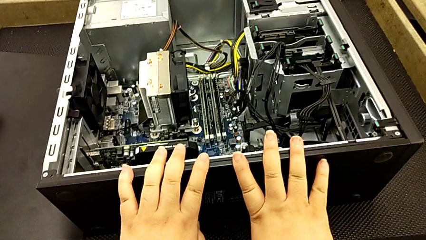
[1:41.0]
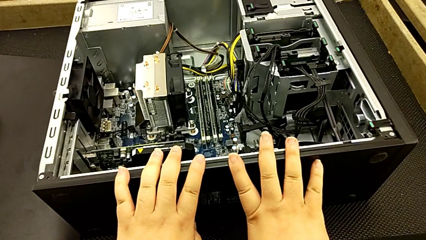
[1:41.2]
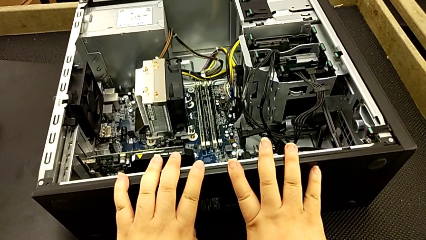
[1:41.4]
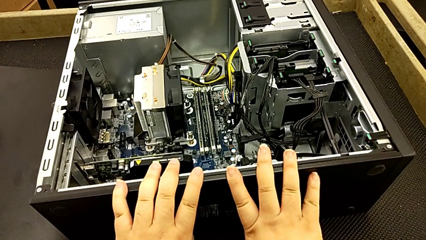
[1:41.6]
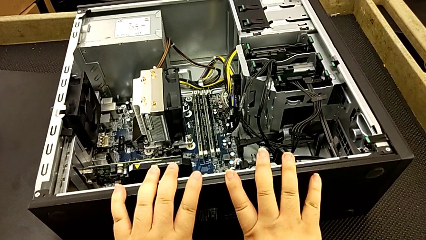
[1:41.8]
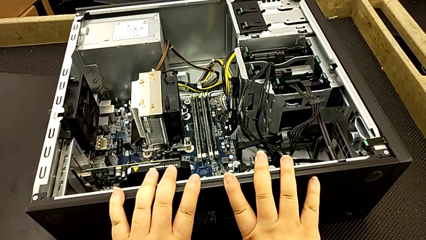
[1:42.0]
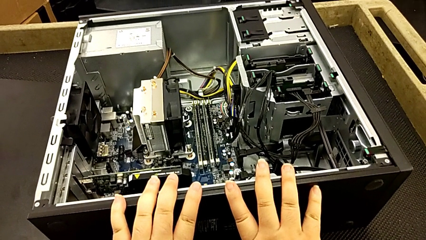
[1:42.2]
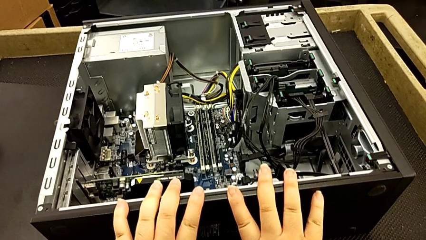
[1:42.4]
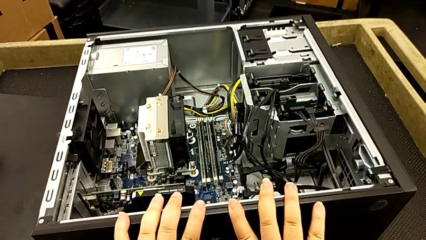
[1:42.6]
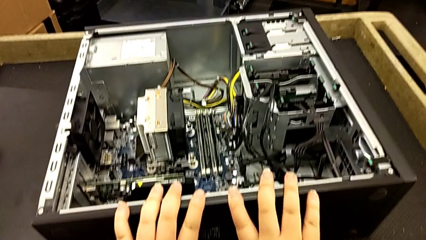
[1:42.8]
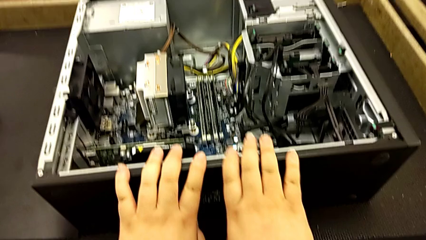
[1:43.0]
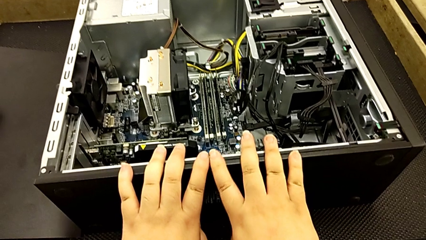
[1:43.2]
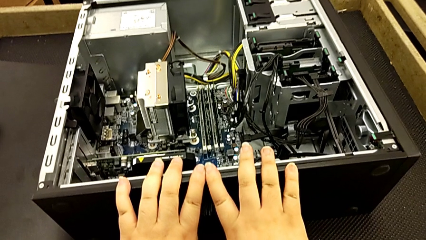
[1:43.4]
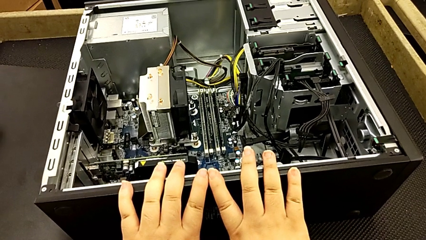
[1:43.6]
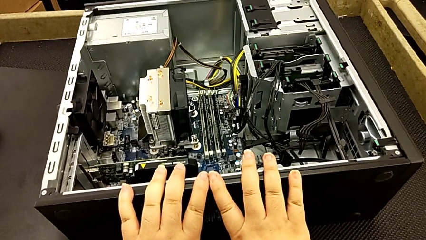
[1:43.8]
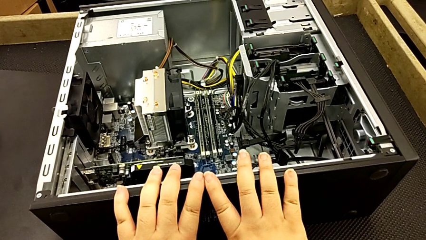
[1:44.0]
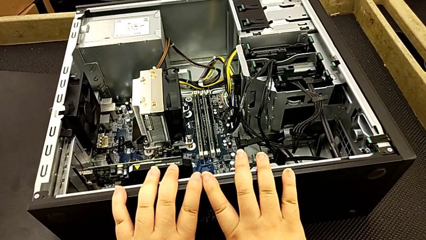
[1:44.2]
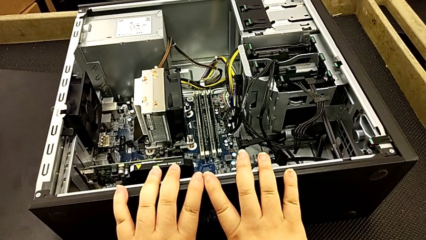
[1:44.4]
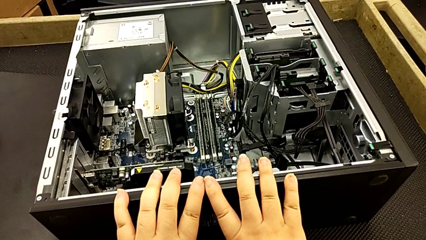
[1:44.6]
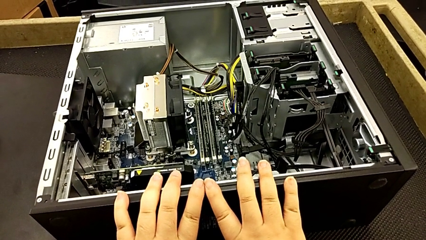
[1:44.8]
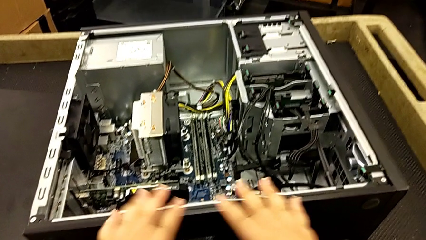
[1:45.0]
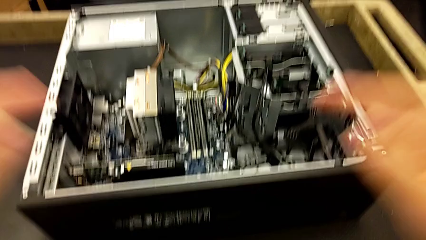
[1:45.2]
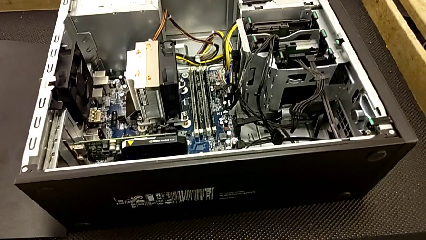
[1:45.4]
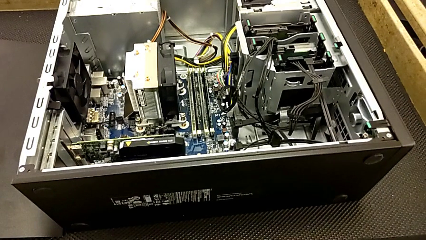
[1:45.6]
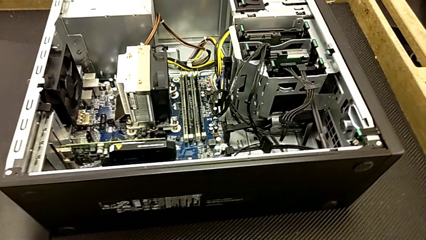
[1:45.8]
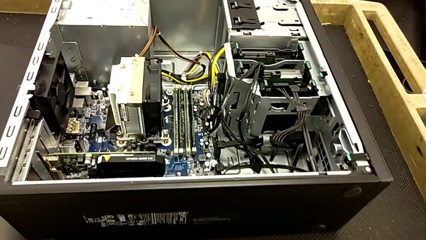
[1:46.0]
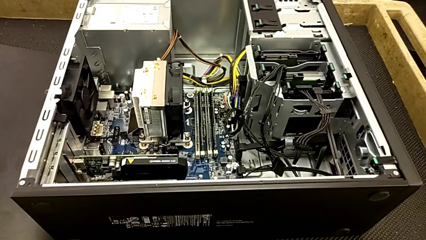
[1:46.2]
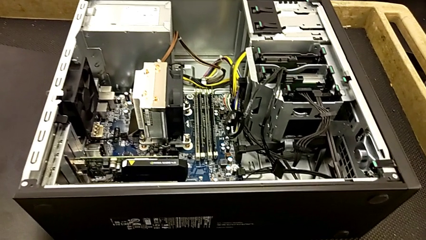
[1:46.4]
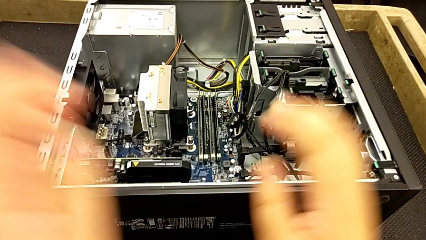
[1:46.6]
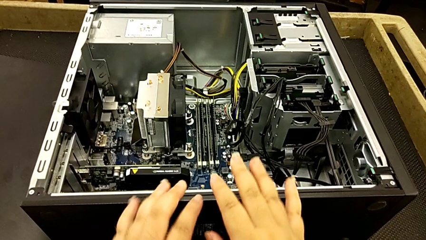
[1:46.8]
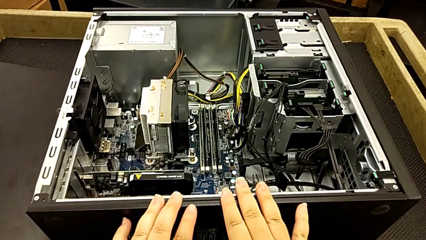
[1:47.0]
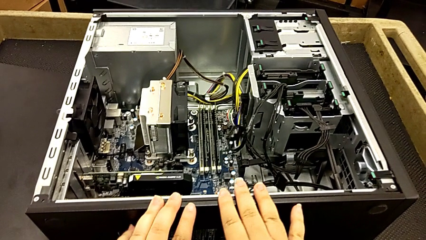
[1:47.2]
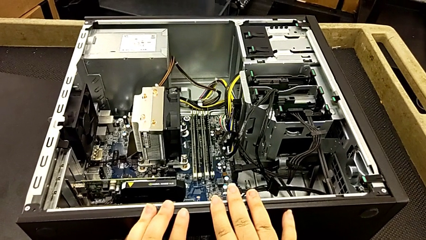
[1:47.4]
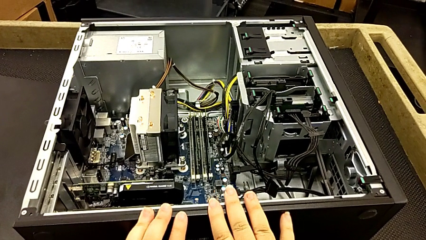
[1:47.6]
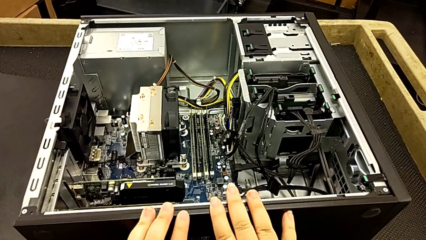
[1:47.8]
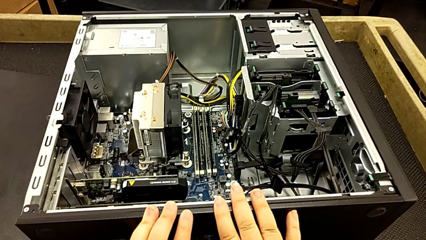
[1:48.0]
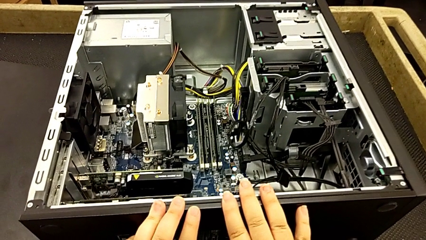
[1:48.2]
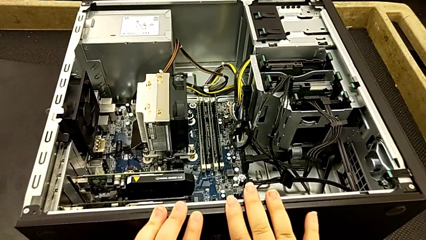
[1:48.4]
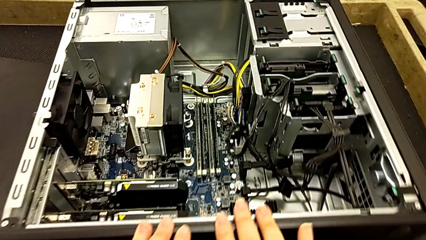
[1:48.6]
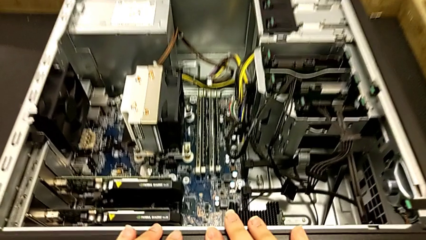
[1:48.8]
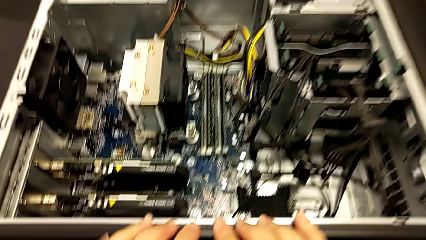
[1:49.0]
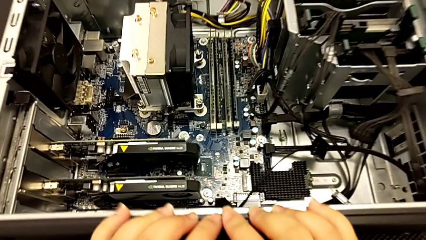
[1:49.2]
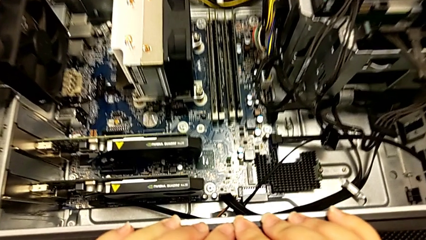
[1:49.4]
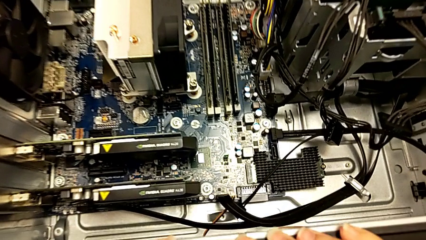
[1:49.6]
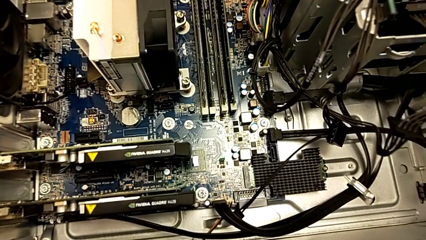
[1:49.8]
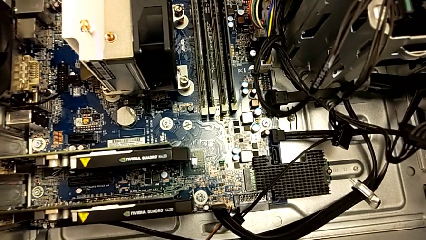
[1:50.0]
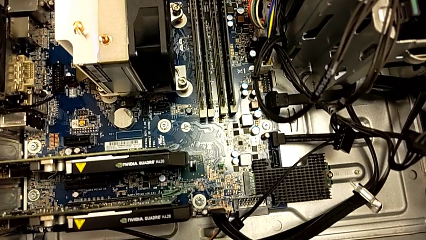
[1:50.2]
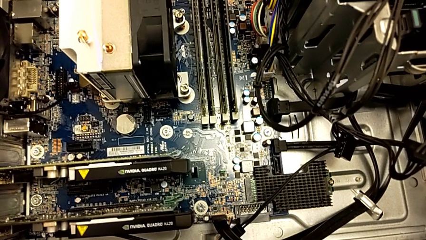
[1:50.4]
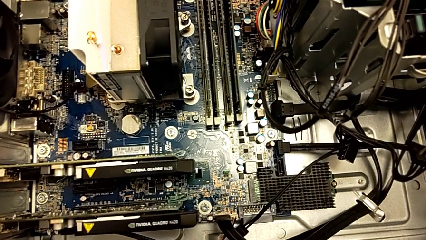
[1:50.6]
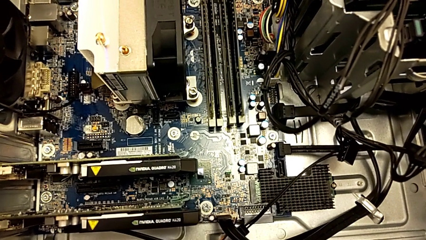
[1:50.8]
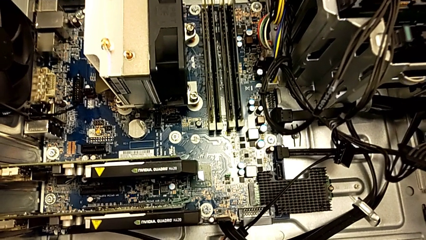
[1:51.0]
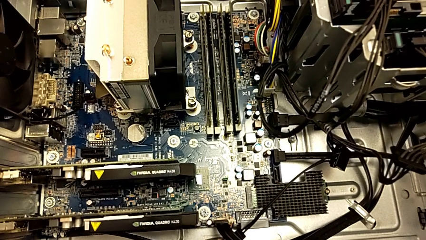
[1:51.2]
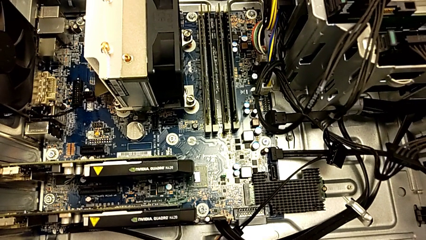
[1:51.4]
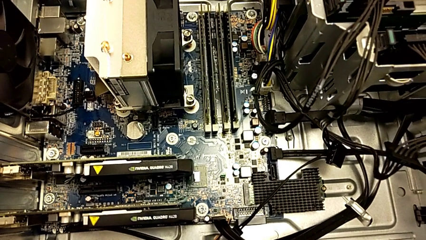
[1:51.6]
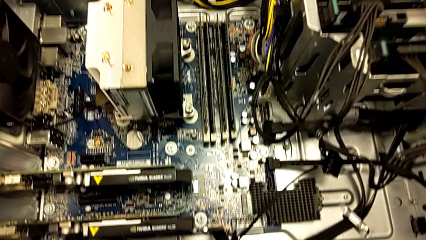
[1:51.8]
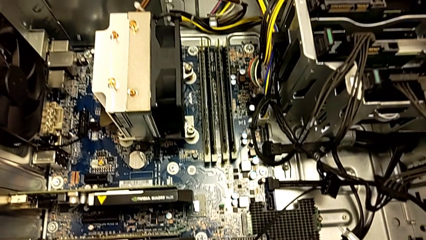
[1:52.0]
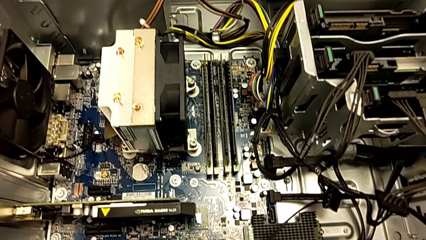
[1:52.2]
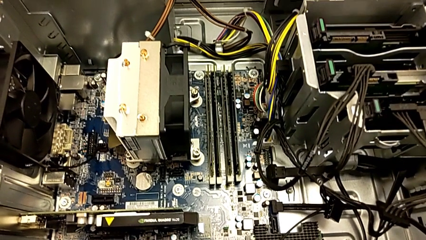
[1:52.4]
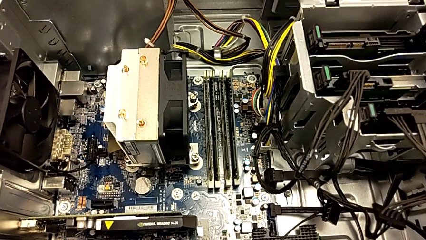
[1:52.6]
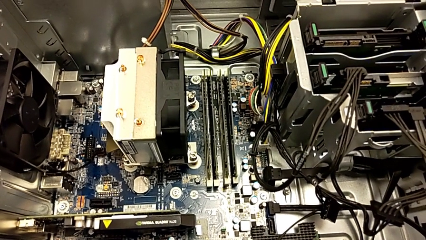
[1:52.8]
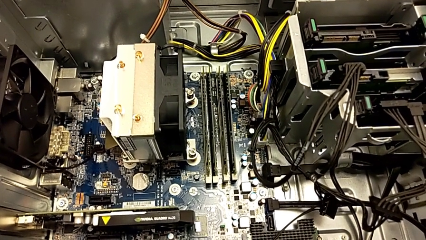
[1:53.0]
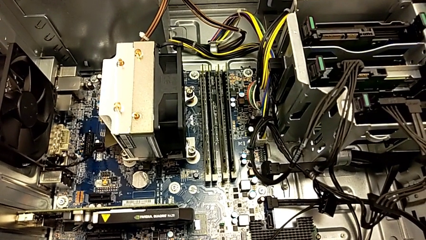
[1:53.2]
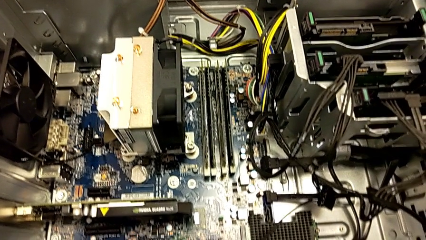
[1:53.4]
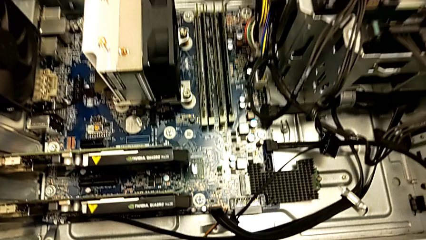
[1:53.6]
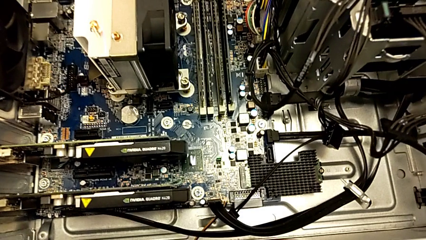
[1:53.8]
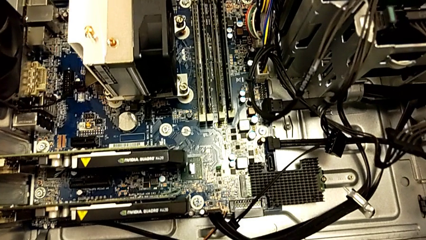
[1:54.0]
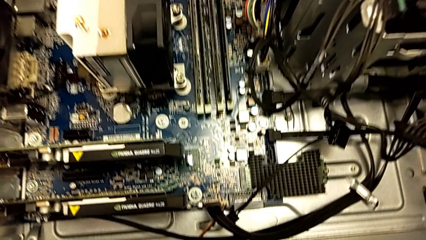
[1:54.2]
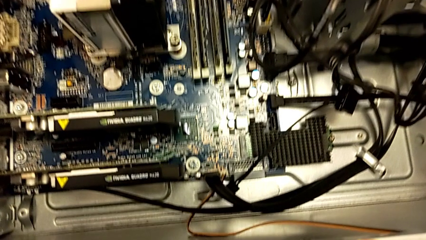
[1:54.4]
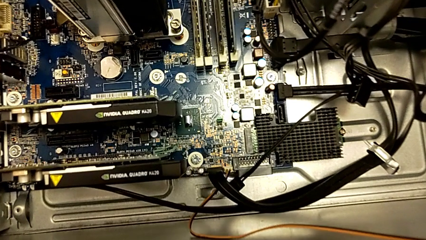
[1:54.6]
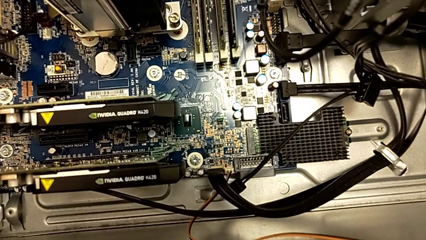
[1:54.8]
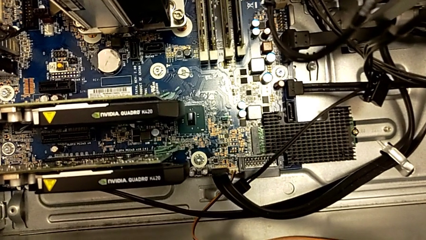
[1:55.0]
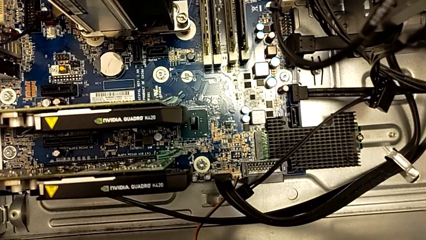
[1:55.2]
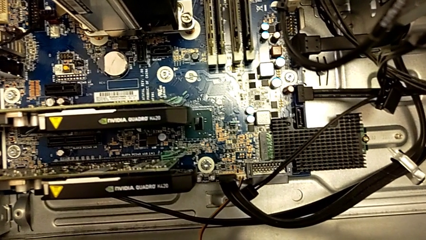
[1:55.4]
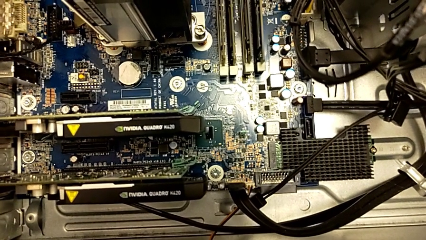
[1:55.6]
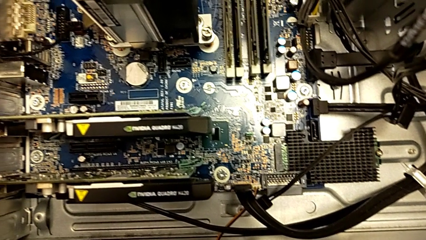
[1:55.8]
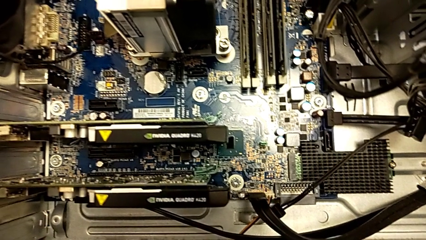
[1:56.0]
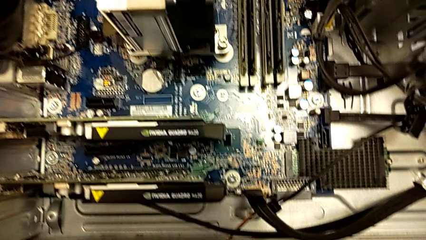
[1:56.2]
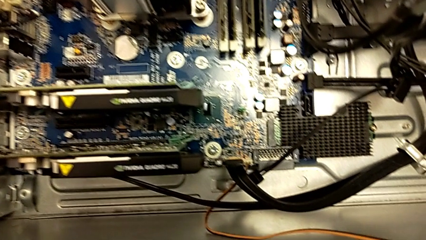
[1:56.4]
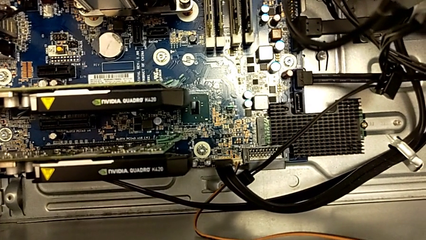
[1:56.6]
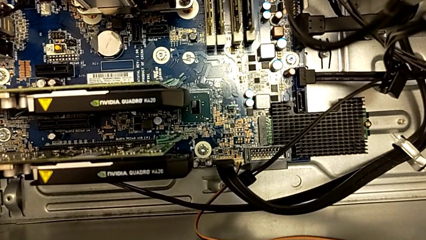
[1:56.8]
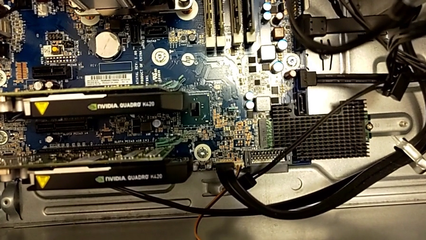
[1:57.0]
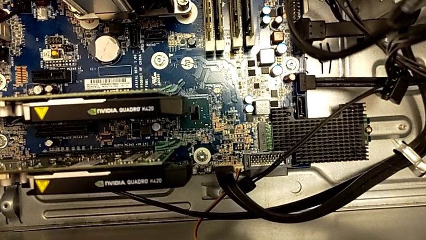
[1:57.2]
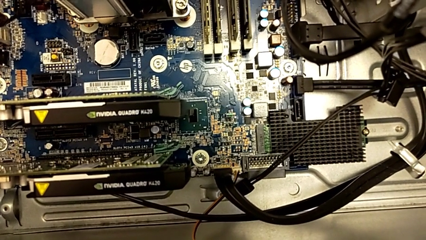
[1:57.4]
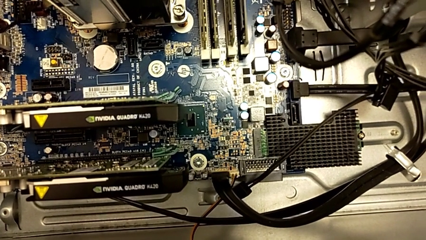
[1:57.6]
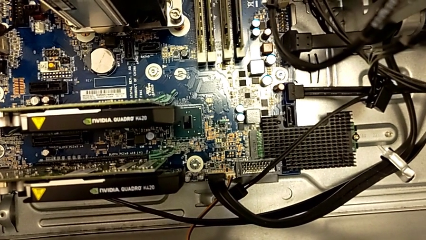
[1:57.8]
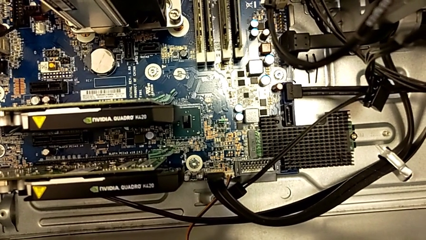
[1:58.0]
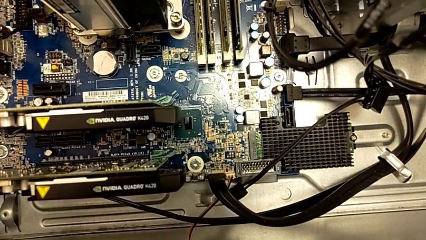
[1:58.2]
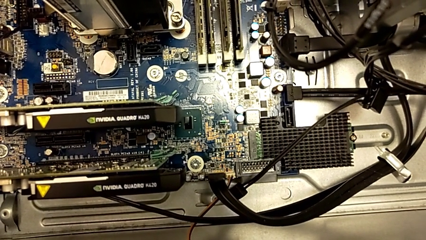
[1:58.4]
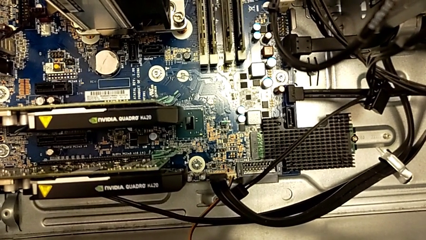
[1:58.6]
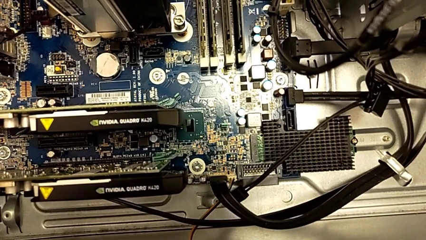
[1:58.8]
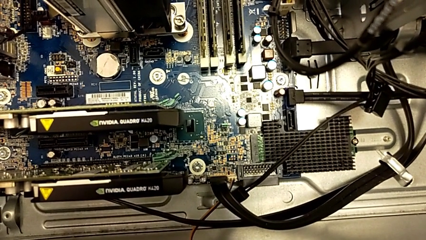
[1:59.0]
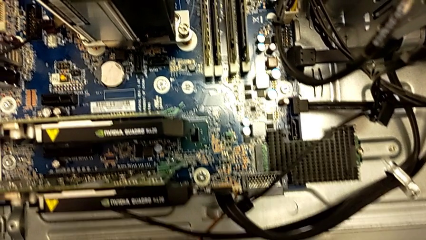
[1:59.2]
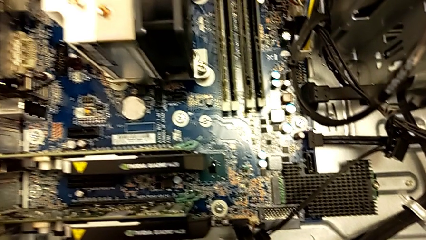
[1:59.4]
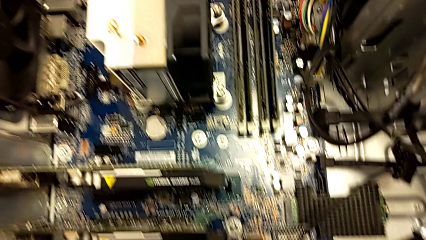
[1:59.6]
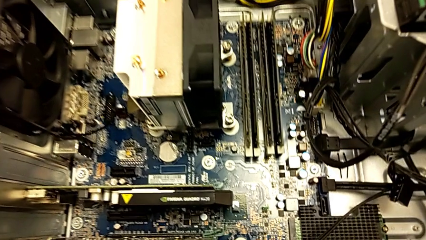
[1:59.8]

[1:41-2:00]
The camera wearer is inspecting the computer tower. They keep touching the black computer tower and begin to inspect the computer tower.
